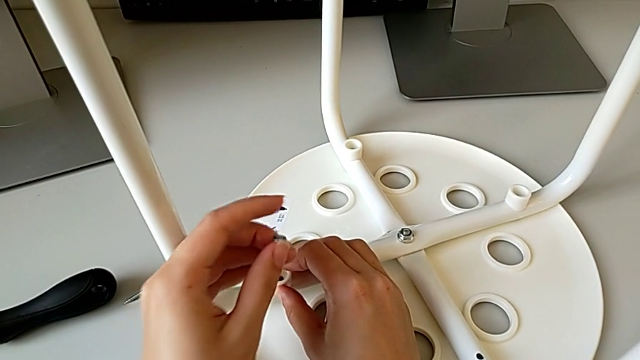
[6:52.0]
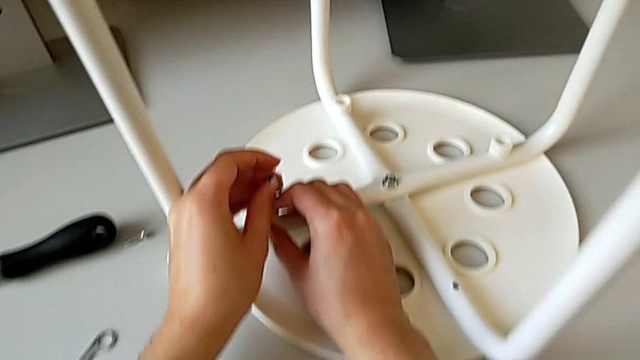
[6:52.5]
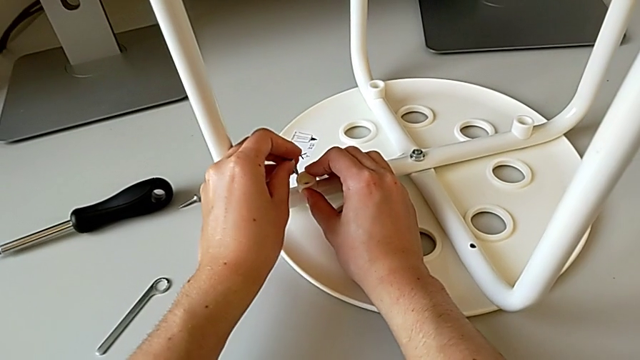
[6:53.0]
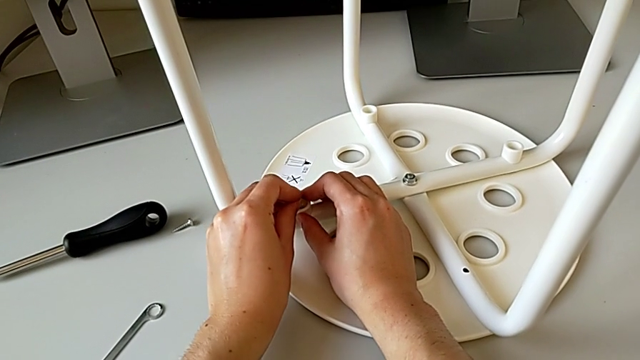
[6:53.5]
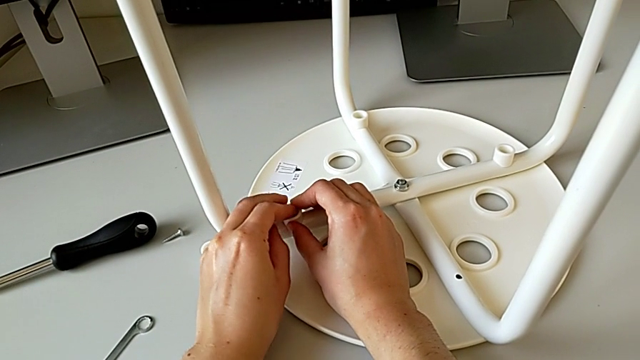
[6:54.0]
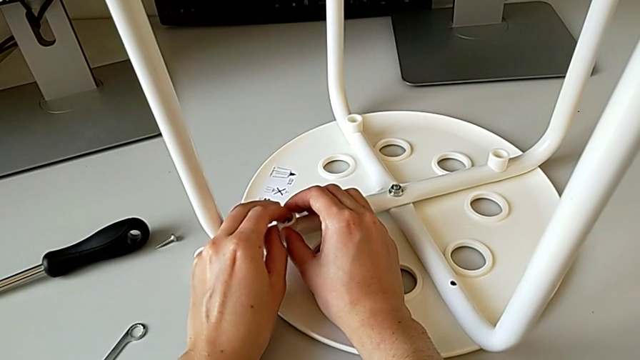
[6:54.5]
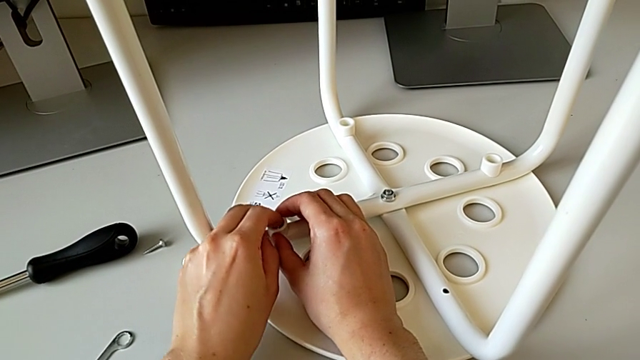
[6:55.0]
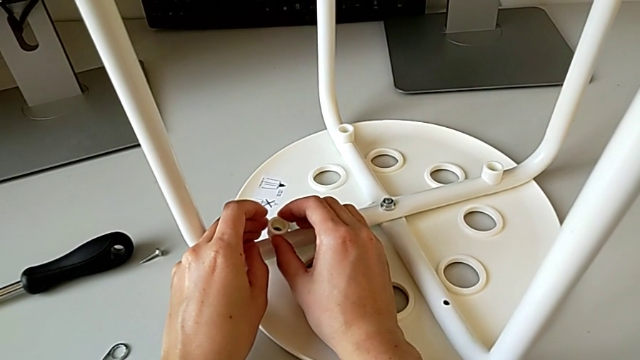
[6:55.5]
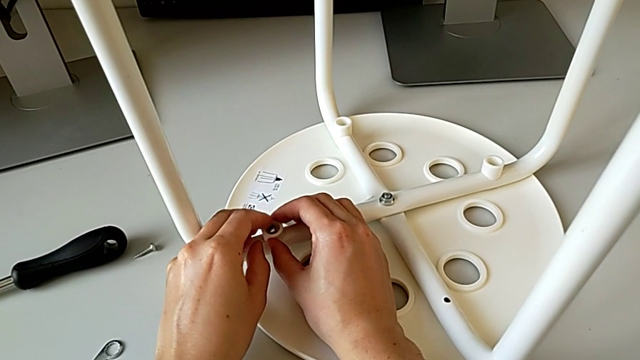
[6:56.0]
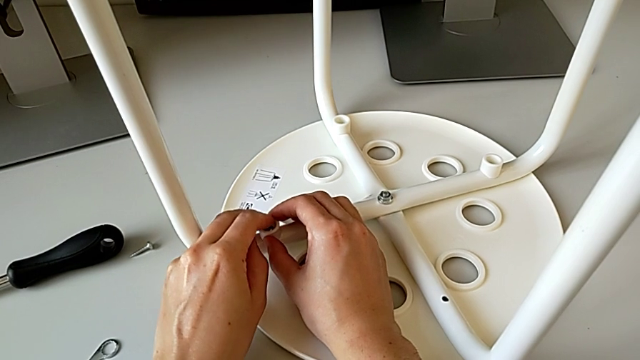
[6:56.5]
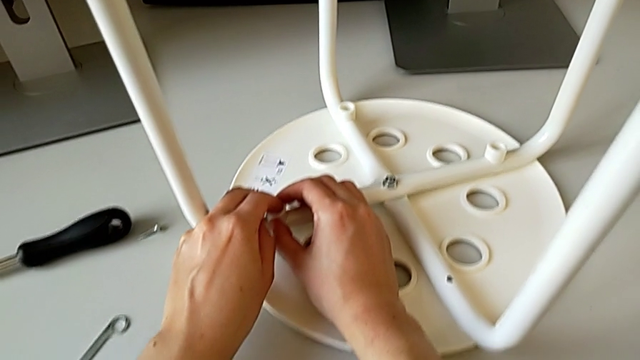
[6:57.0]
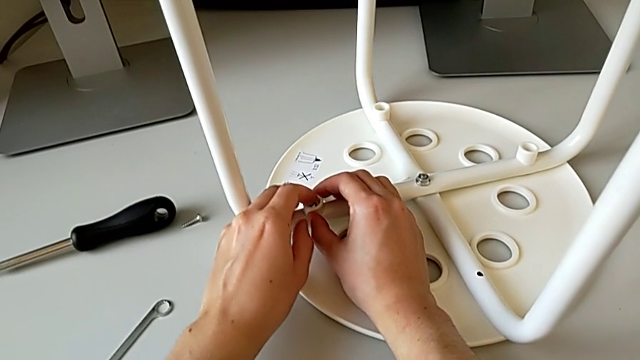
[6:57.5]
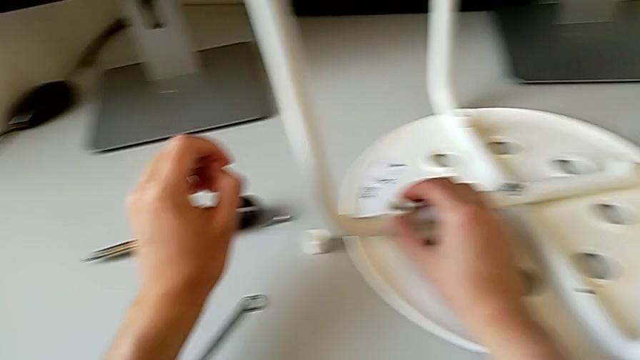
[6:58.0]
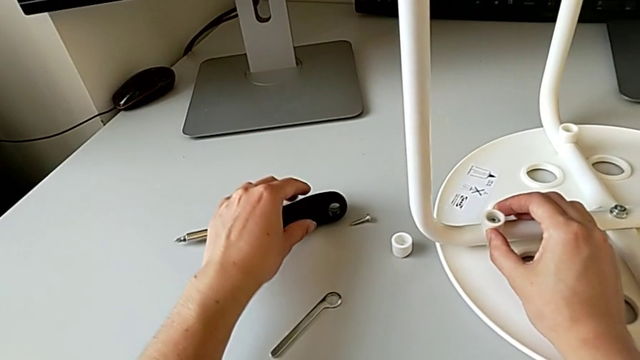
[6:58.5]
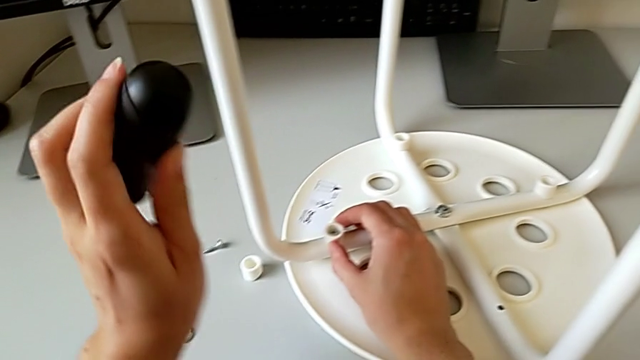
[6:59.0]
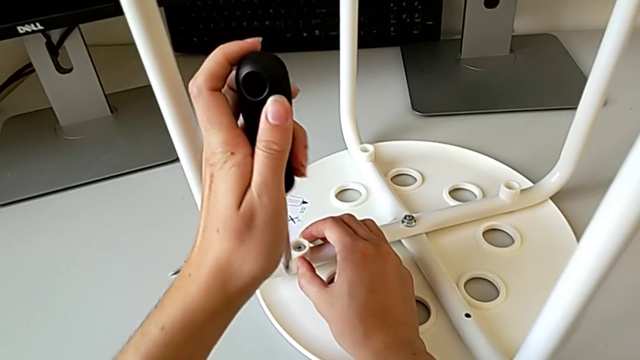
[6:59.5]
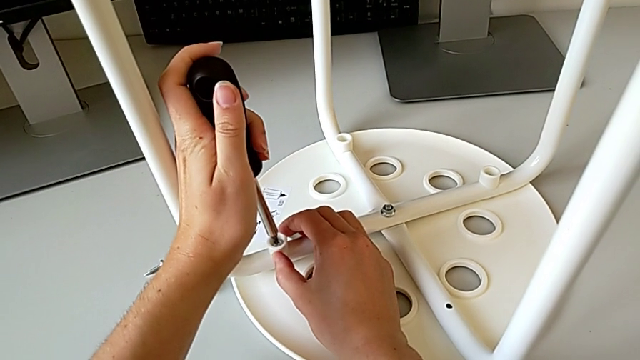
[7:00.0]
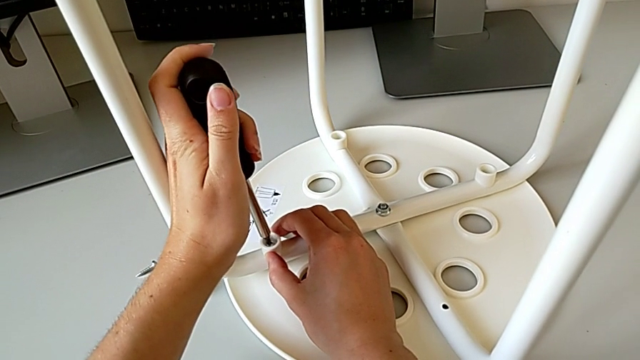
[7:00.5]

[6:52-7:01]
The camera wearer is placing the legs onto the seat. They insert the third screw, grab the screwdriver and insert the third screwdriver.

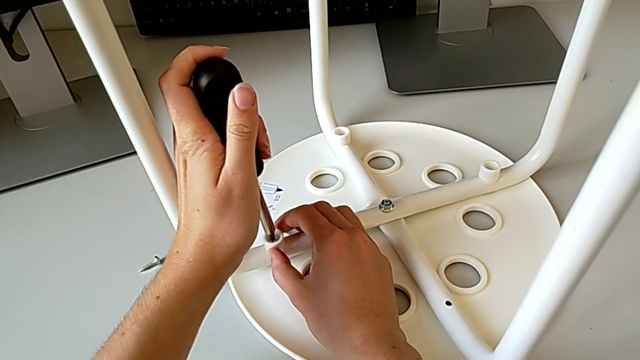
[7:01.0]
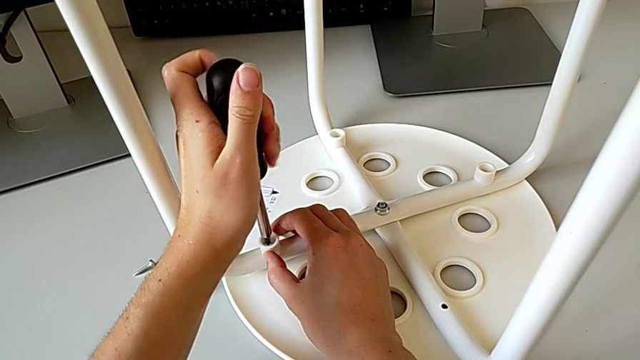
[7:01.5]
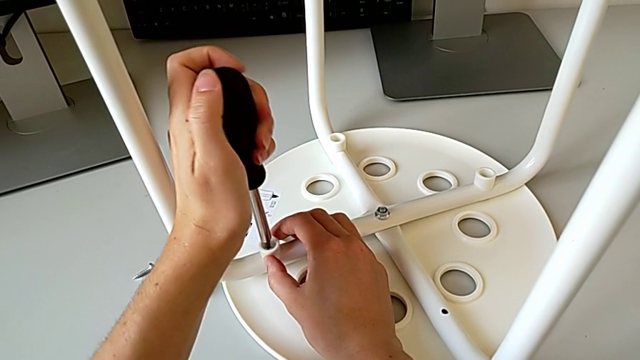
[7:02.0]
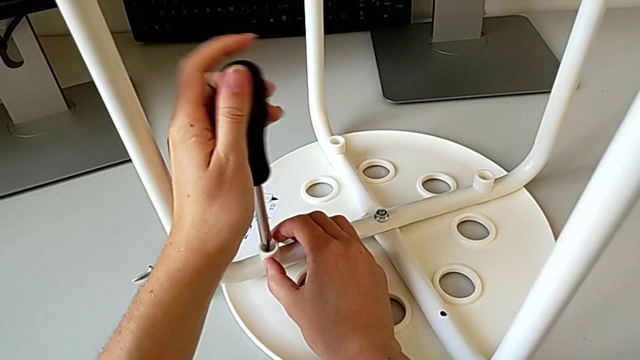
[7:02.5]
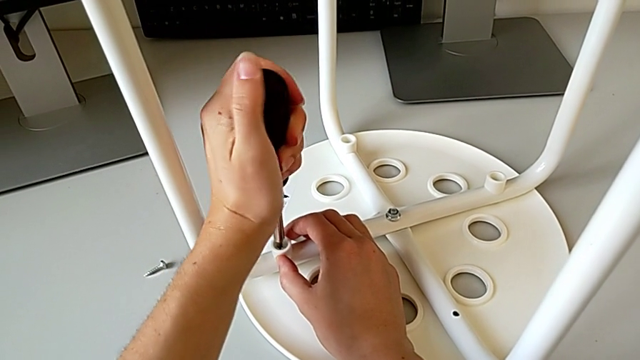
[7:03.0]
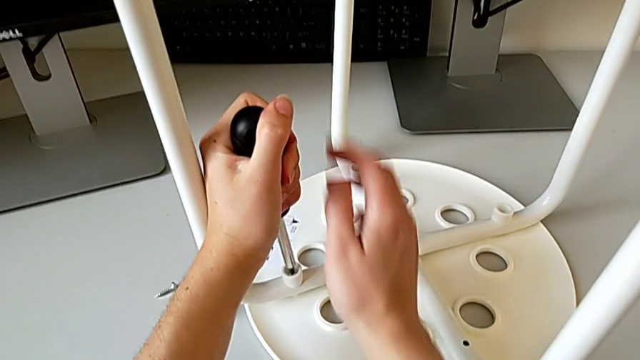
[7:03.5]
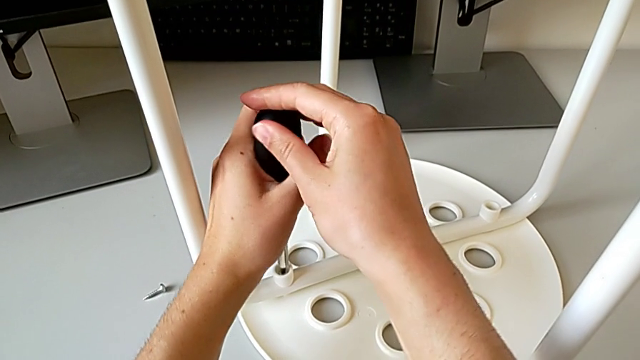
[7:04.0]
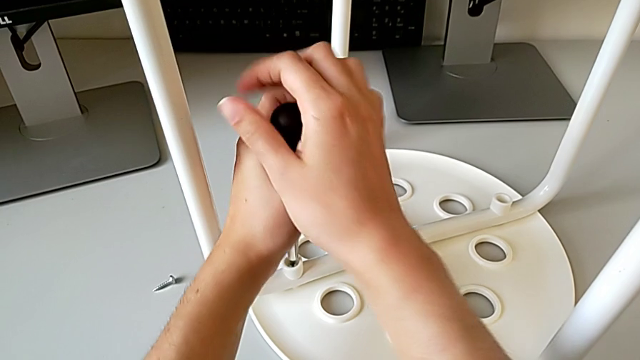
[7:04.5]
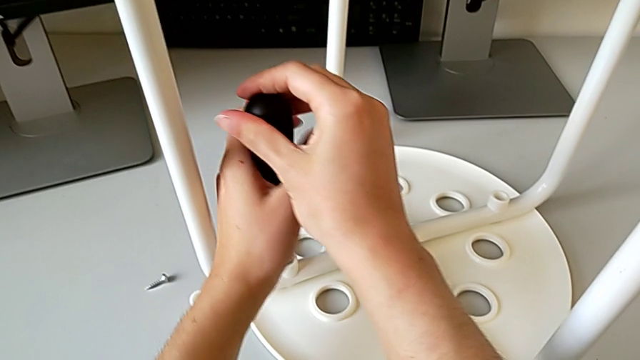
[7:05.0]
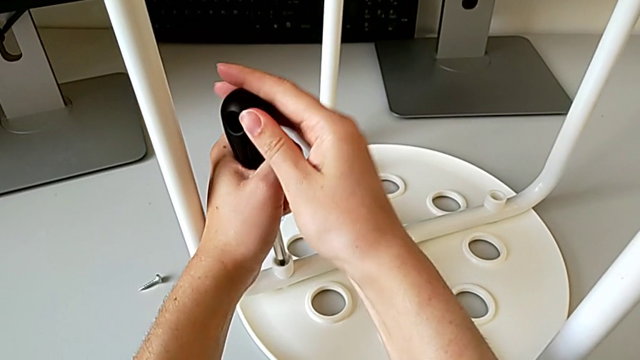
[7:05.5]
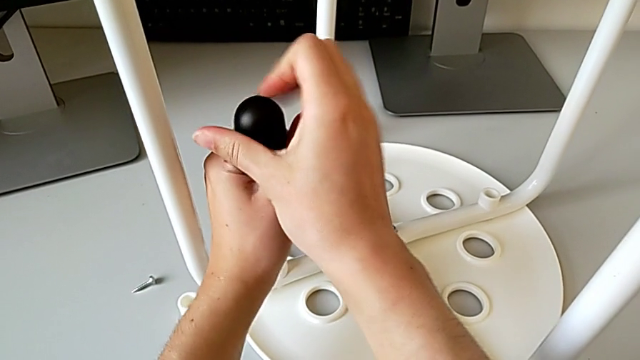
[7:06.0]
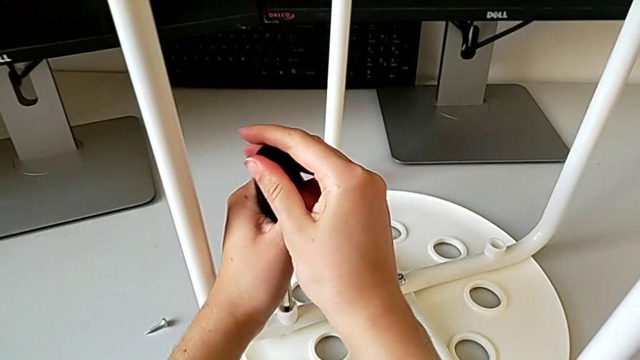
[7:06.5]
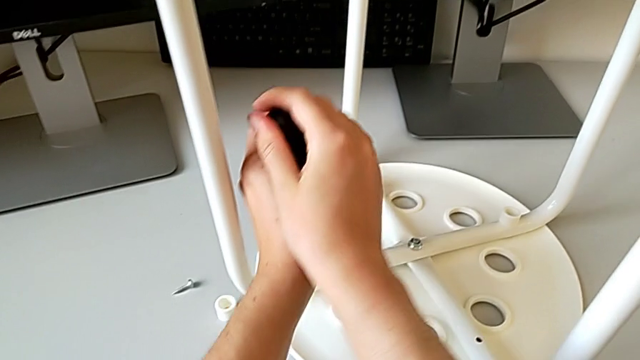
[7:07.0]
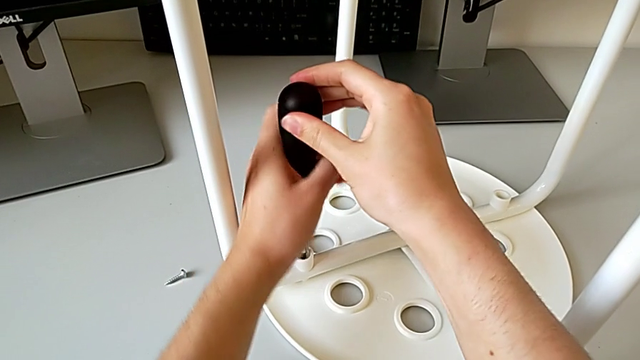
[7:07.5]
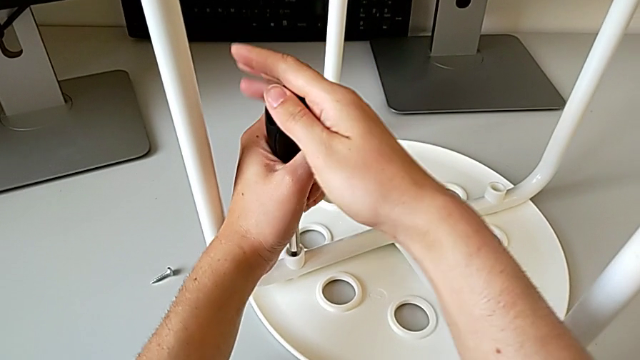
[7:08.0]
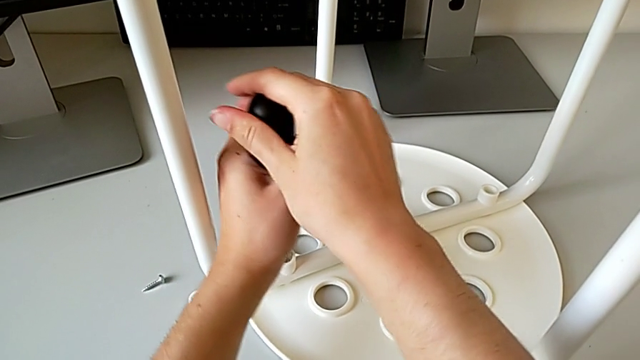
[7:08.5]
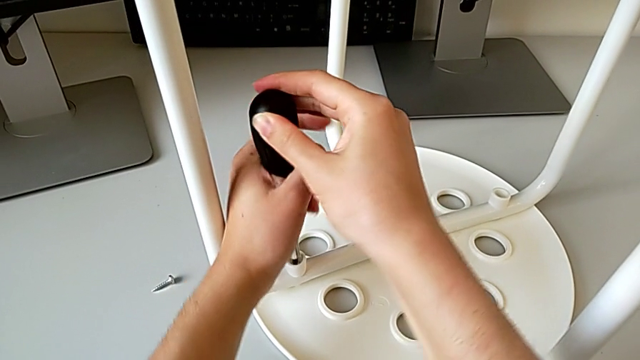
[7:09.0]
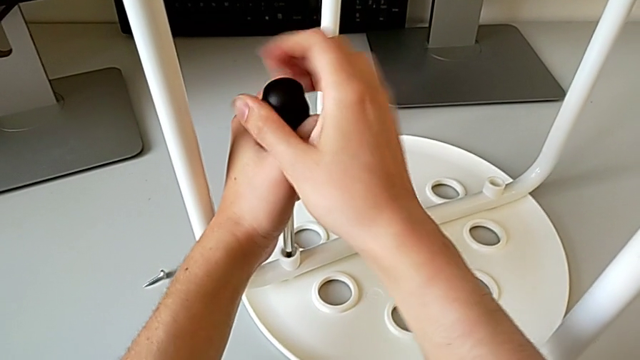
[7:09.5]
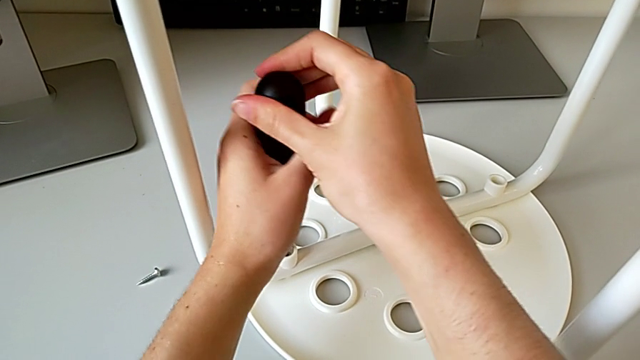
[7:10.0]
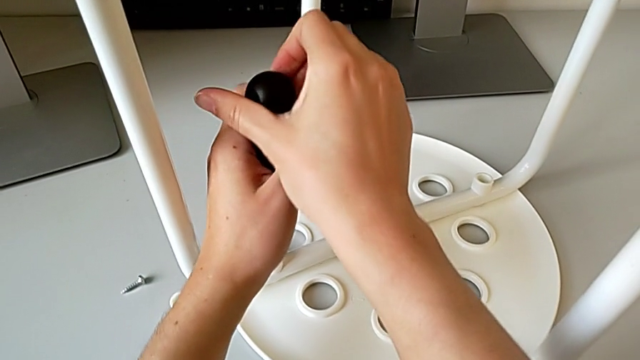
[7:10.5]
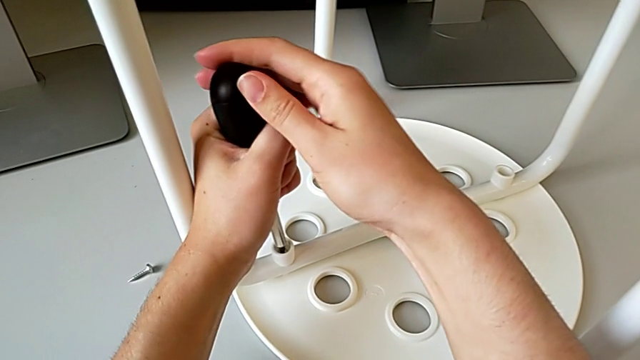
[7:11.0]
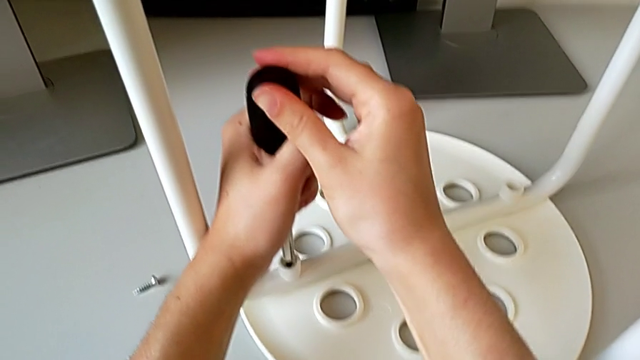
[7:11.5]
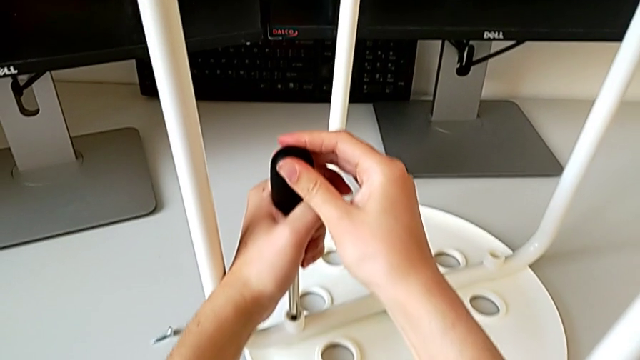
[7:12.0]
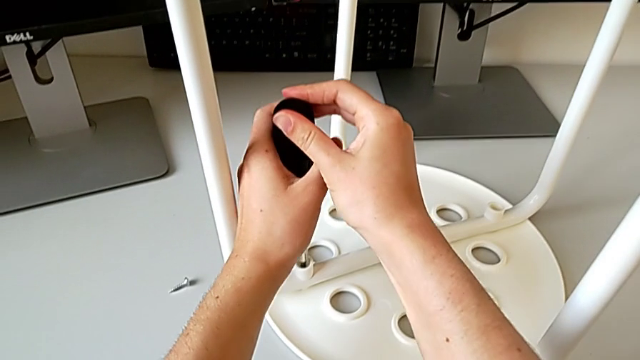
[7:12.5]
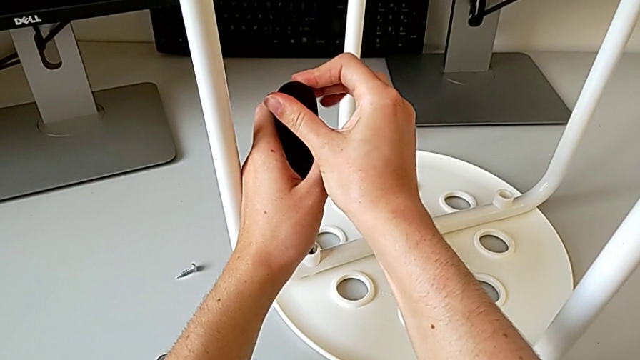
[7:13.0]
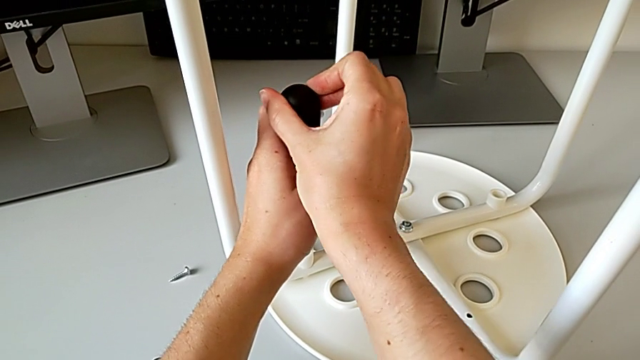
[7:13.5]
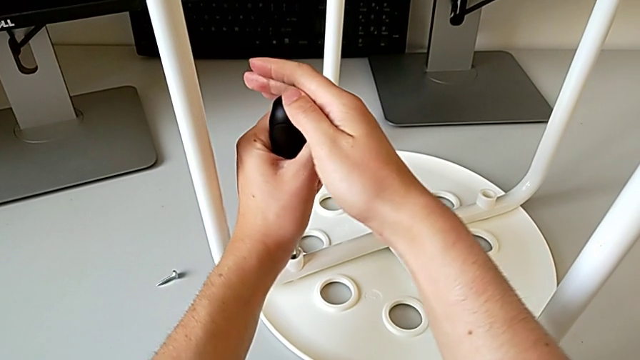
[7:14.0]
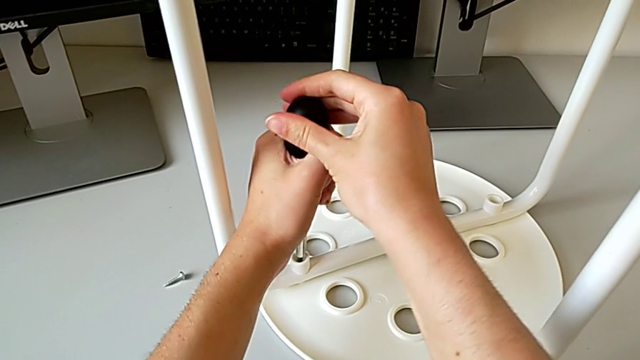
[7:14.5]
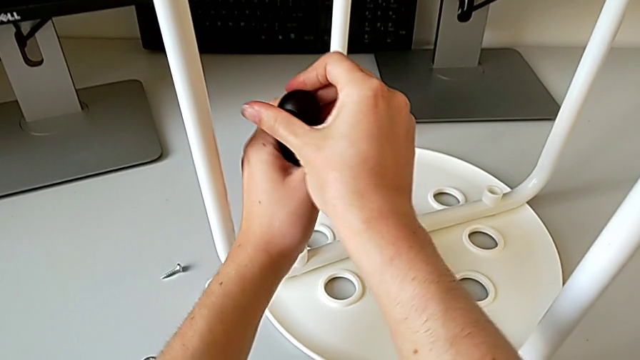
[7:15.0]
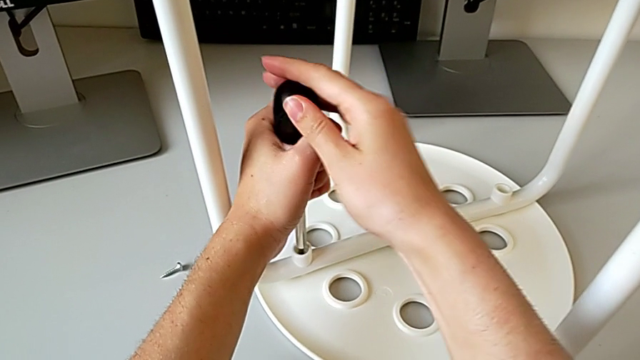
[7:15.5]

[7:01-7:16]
The camera wearer is placing the legs onto the seat. They begin to screw the third screw.
